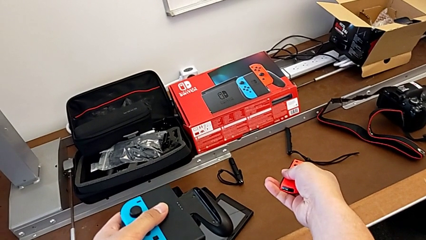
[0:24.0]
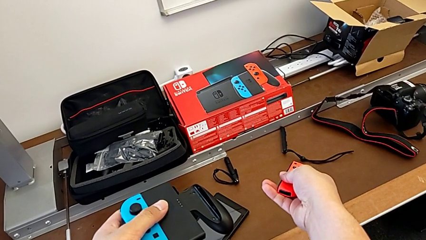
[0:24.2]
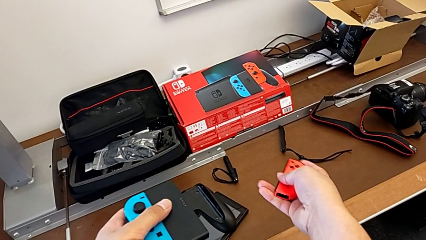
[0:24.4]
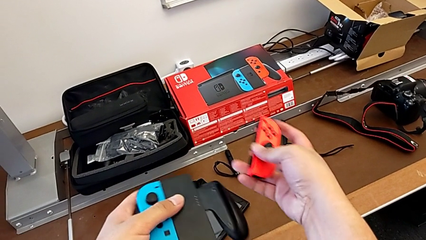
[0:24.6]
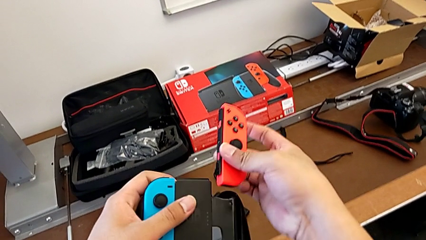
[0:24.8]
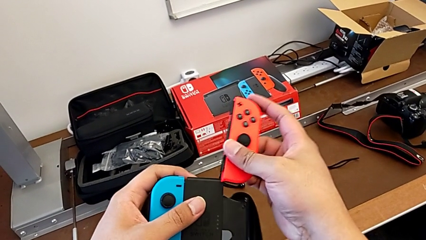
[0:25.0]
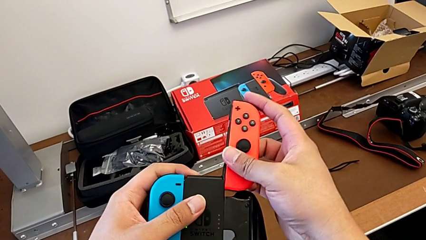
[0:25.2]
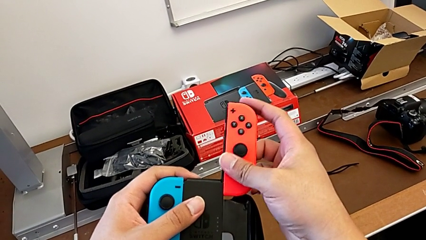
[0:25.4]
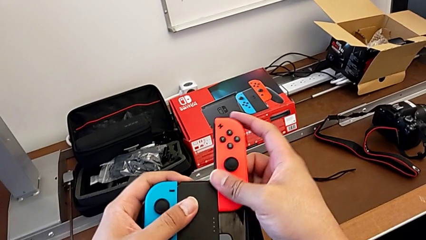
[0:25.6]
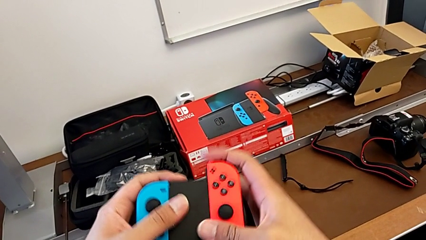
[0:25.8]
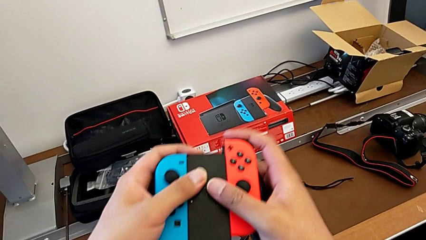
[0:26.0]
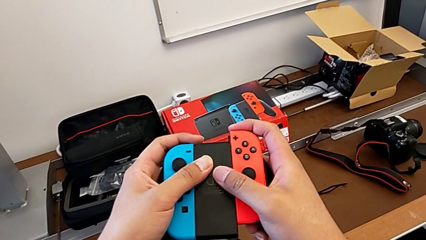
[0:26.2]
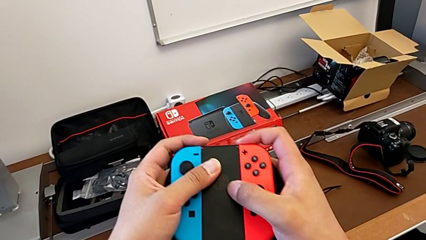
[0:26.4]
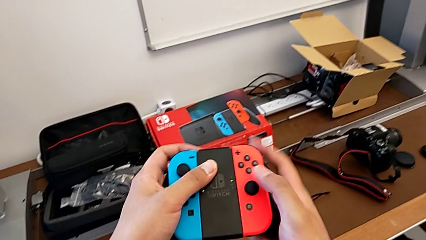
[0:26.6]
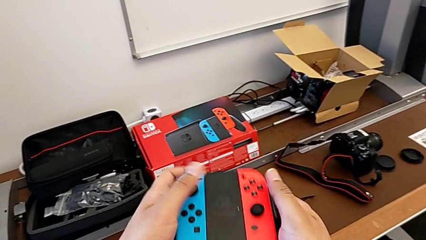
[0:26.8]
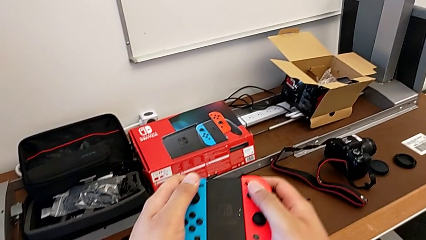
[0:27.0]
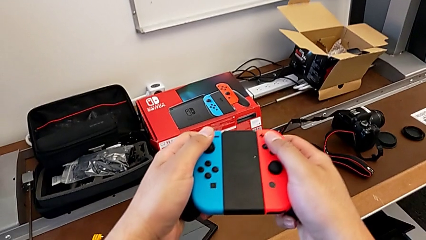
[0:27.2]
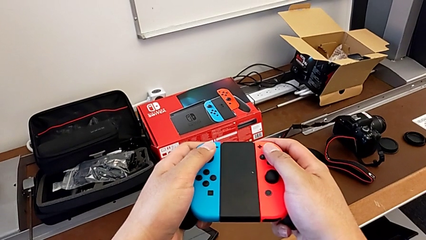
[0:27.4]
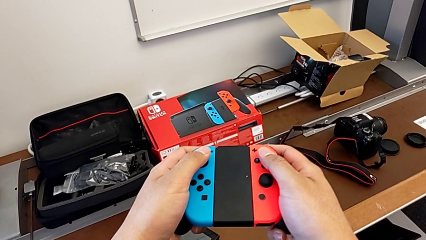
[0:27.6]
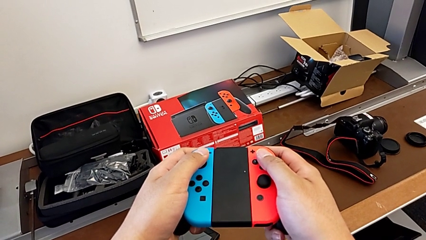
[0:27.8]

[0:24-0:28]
The camera wearer is shifting the Joy-Con controllers into the Comfort Grip. They assemble the red Joy-Con controller.

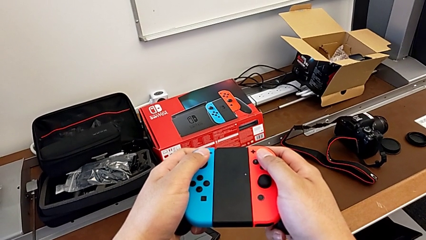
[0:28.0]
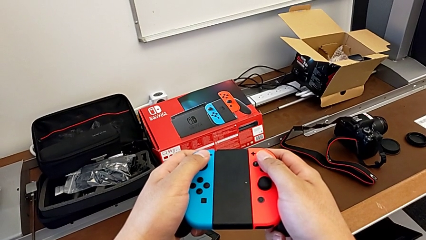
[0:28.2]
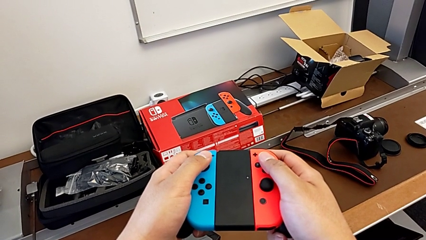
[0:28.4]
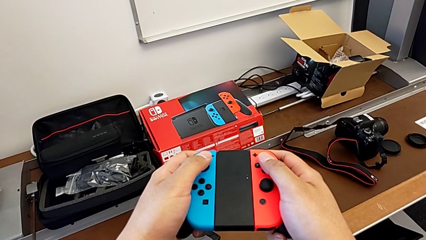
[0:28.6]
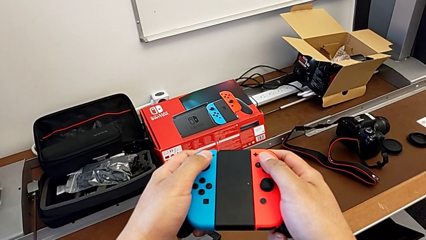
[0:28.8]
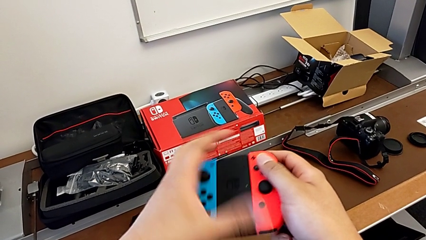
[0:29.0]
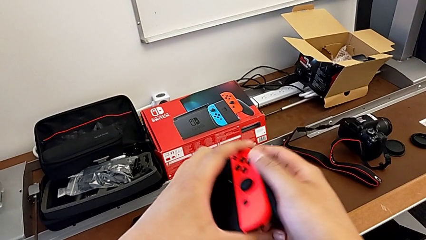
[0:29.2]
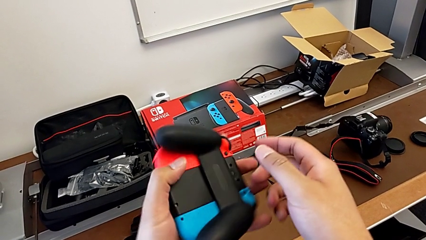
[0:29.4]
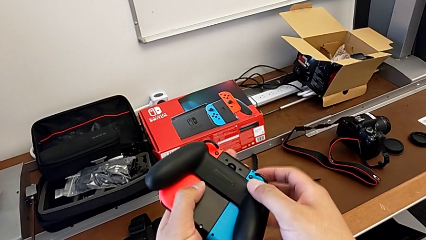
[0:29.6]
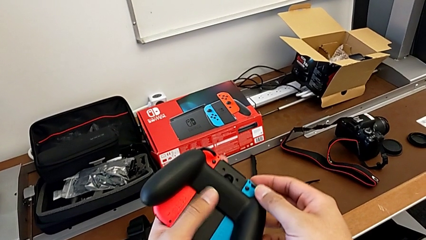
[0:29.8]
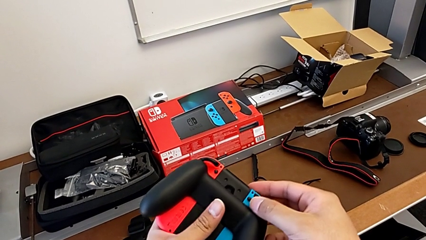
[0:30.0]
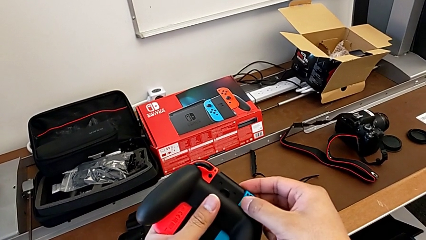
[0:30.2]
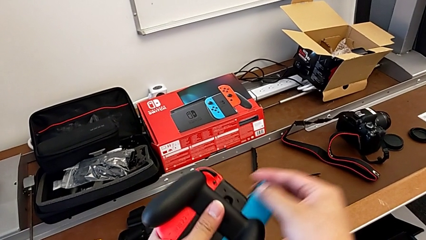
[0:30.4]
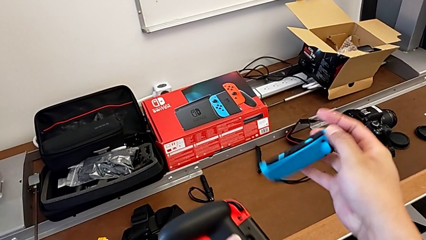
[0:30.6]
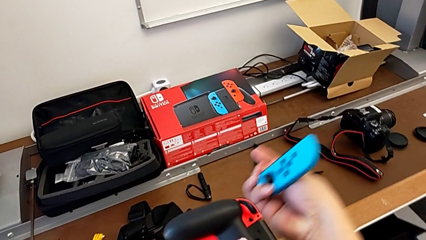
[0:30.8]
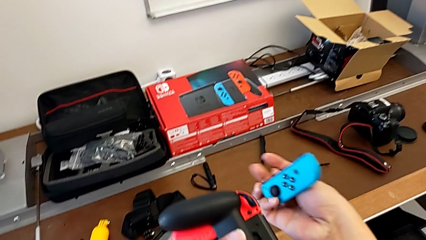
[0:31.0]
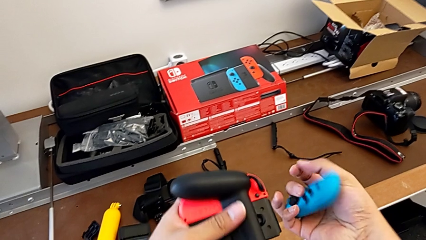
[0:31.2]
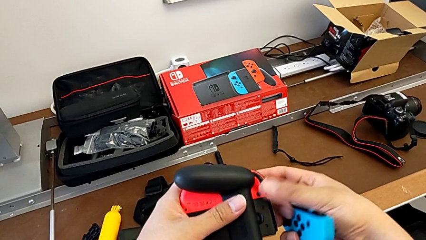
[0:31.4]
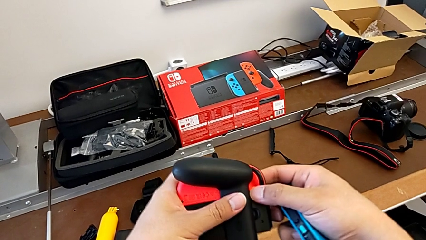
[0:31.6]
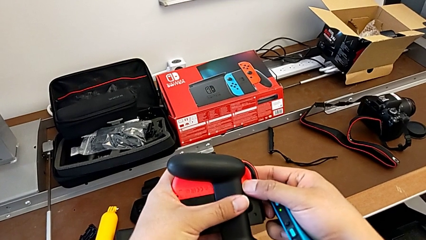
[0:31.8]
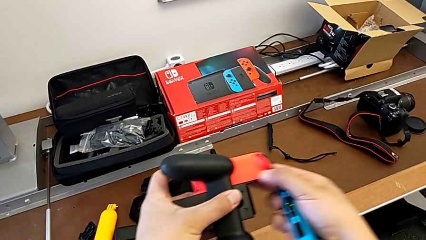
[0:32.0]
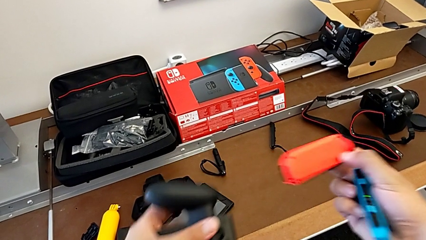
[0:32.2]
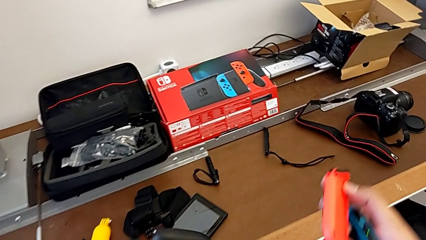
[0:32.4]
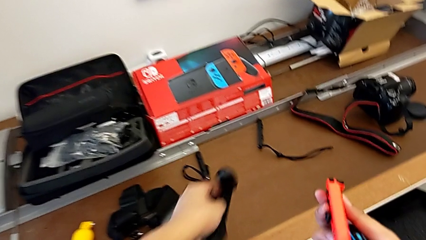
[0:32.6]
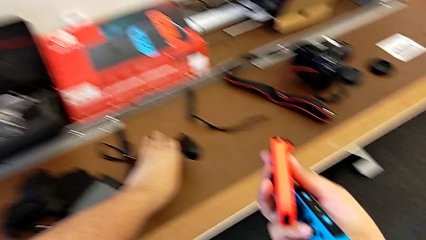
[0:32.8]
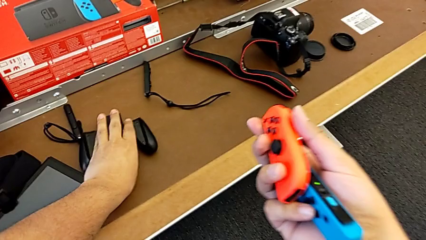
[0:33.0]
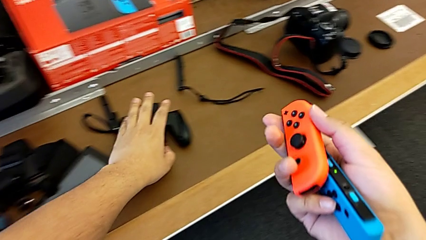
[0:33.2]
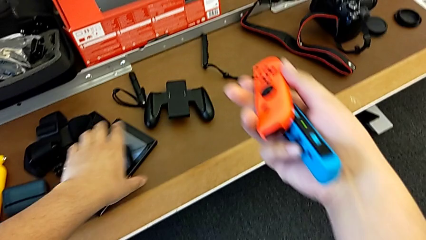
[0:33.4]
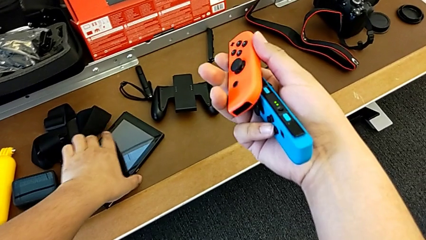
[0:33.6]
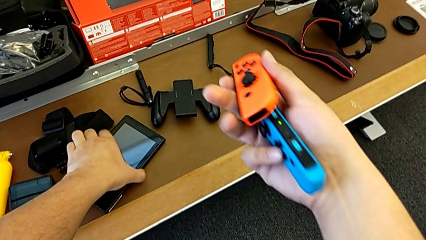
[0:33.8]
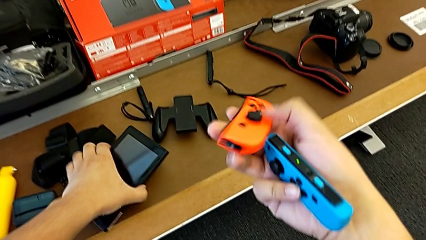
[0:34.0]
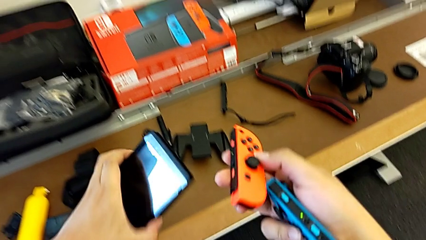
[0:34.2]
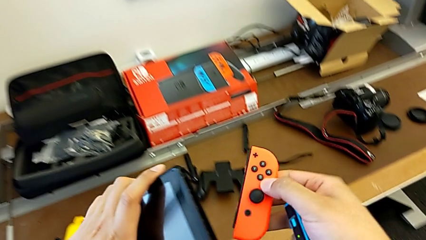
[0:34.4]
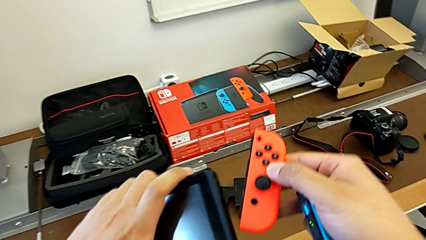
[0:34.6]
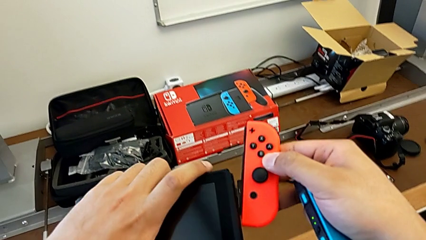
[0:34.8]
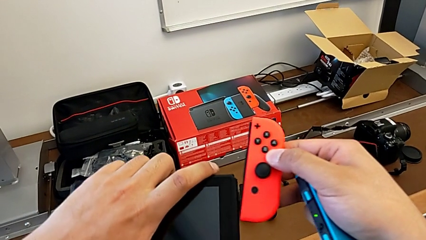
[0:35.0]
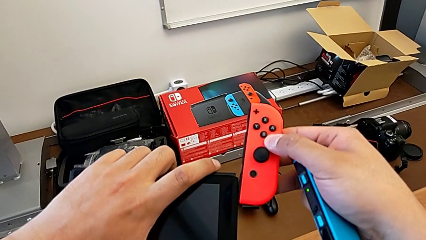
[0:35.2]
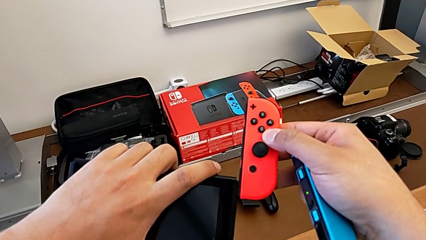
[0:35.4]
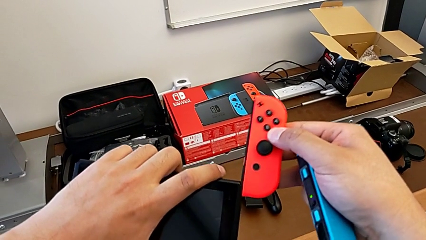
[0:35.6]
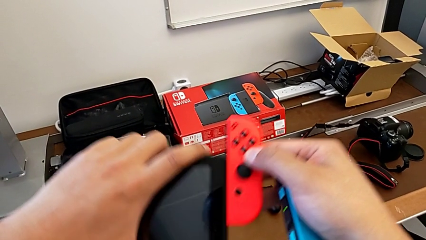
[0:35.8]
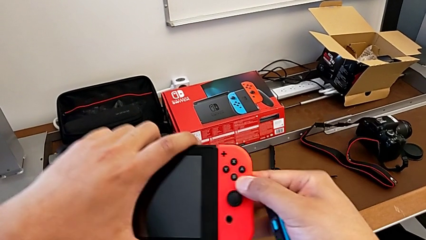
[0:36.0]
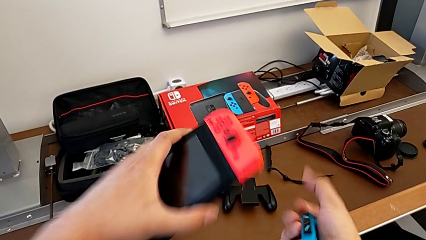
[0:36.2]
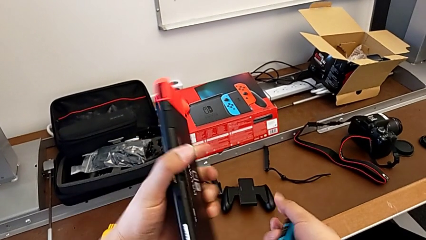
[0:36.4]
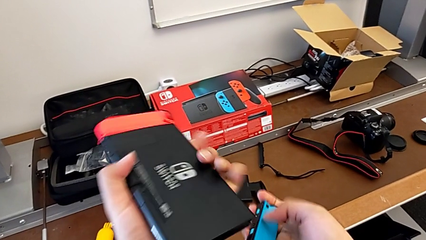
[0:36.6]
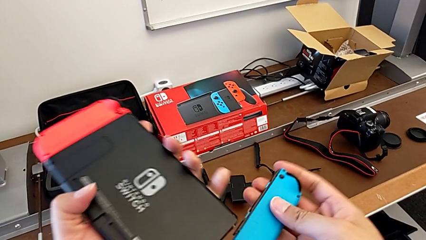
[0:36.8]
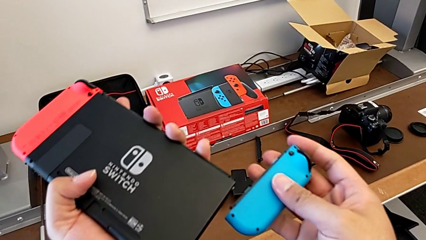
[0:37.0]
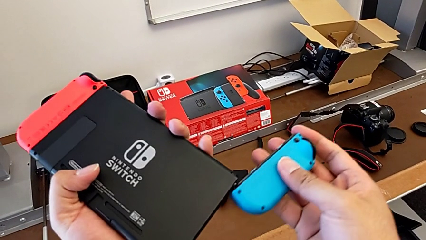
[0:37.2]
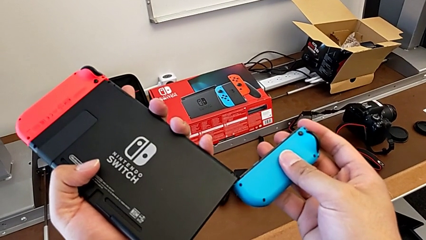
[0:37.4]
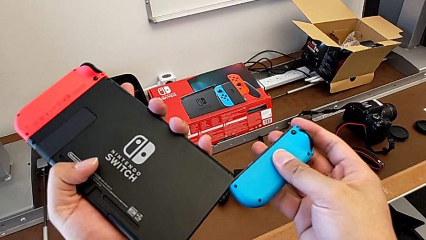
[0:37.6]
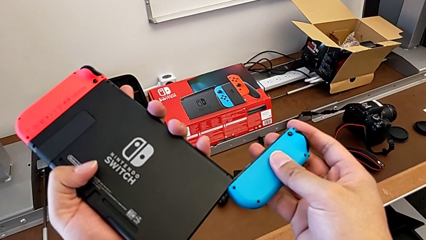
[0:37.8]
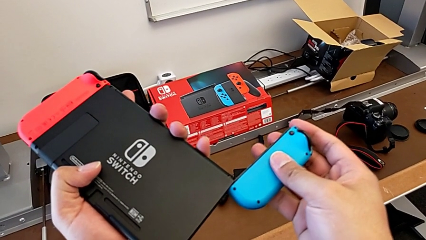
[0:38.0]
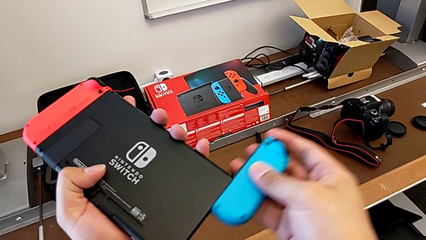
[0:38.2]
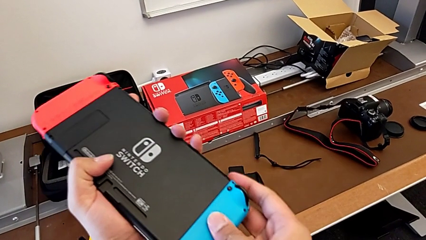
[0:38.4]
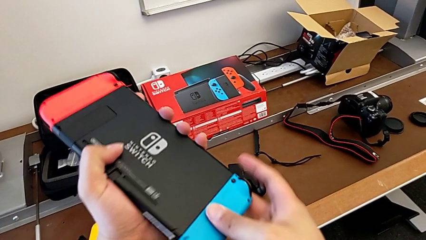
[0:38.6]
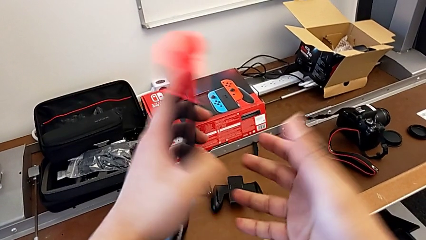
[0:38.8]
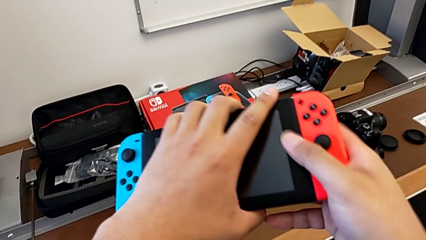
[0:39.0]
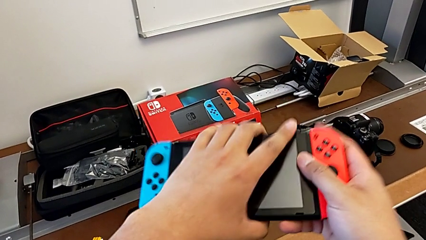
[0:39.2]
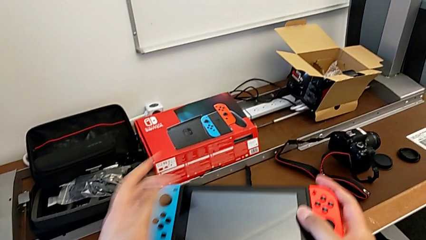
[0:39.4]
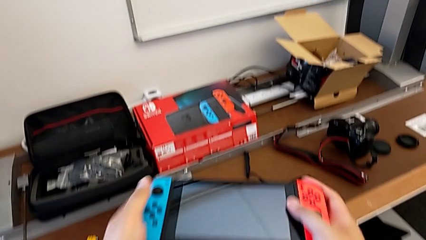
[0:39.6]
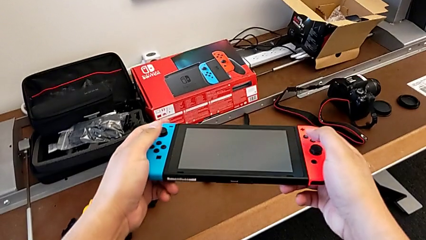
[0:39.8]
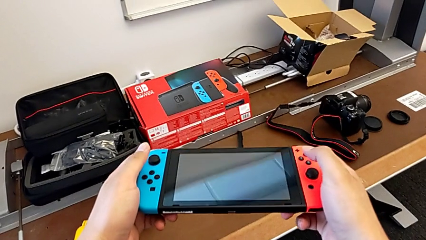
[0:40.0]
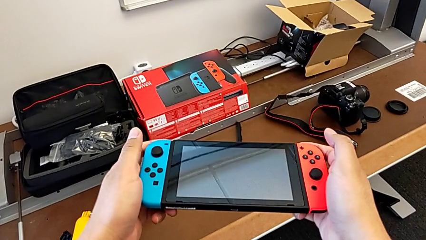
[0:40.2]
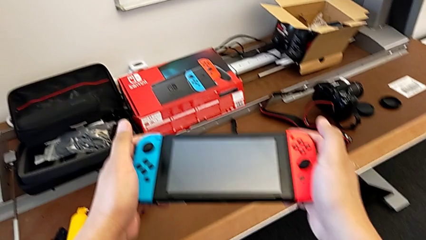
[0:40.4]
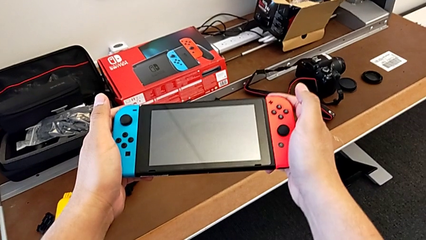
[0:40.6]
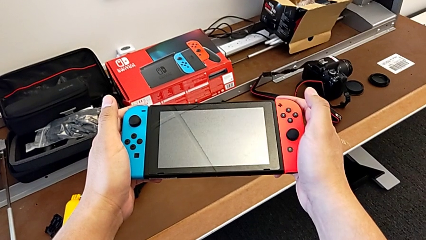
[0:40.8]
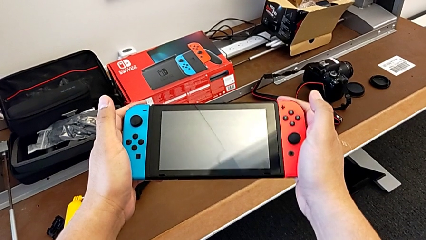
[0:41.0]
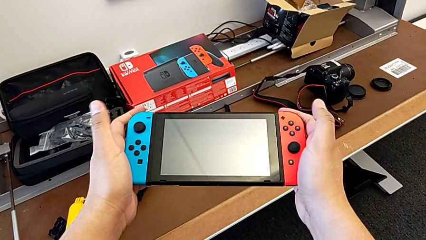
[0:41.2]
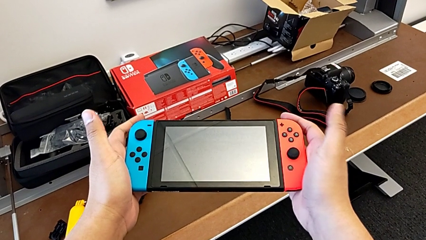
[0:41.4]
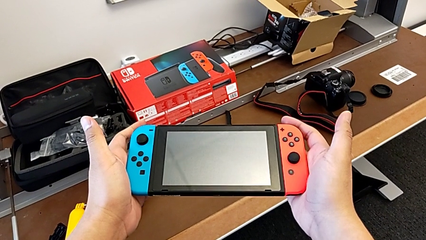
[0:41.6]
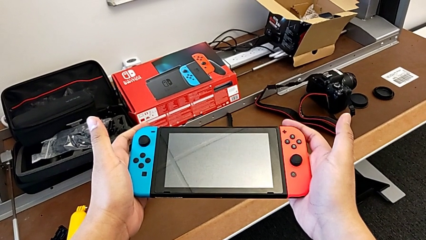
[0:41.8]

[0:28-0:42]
The camera wearer shifts the Joy-Con controllers onto the Nintendo Switch. They rotate the comfort grip, withdraw the blue Joy-Con controller, withdraw the red Joy-Con controller, place the comfort grip, lift the Nintendo Switch, assemble the red Joy-Con controller, assemble the blue Joy-Con controller and begin to flip the Nintendo Switch.
